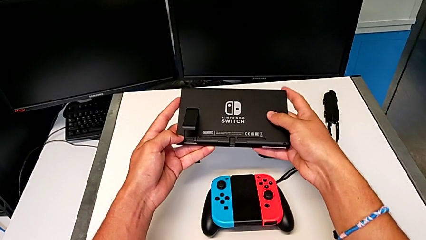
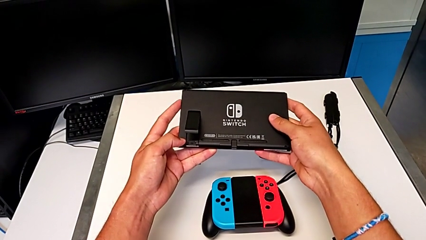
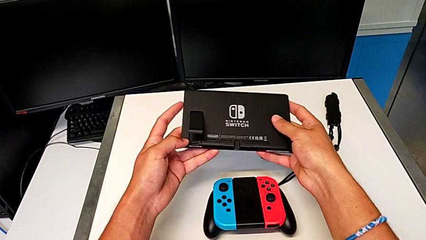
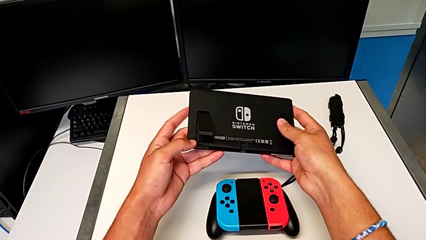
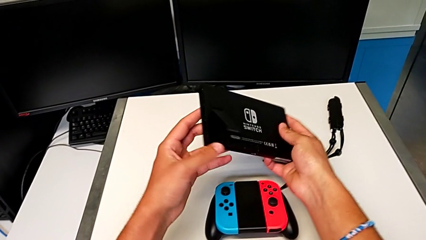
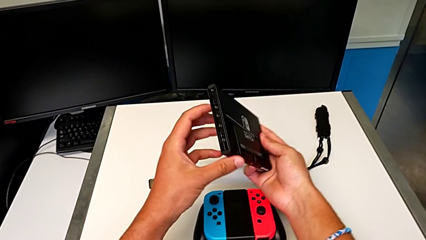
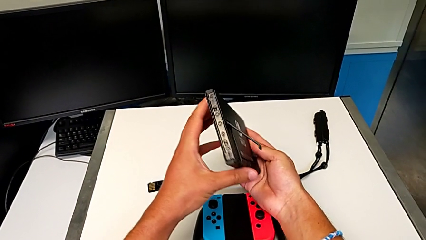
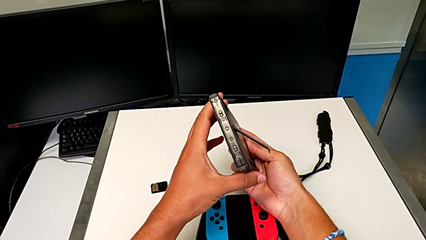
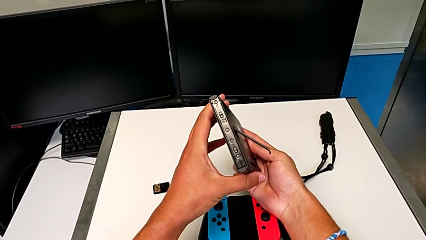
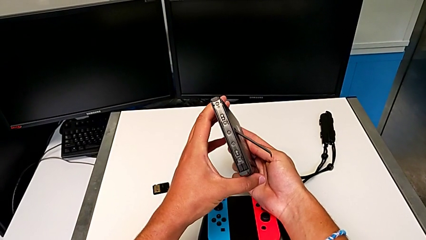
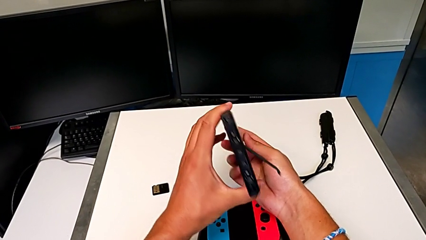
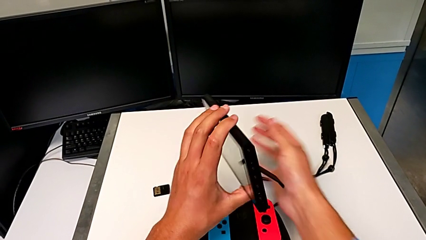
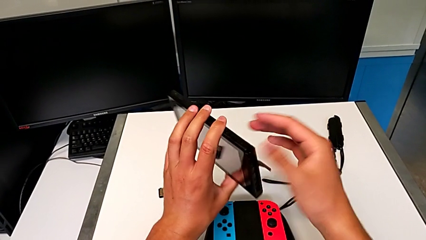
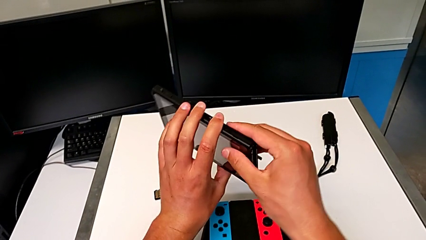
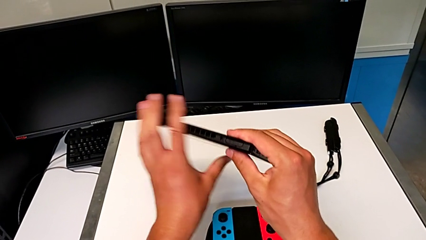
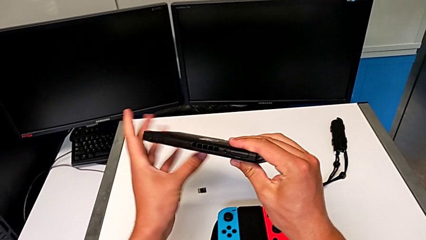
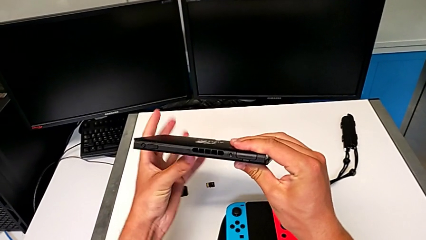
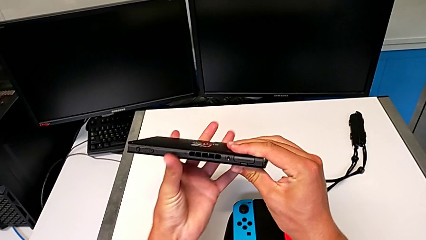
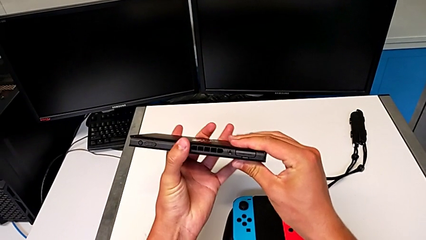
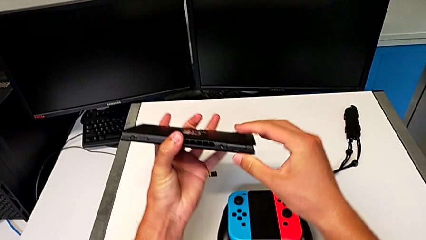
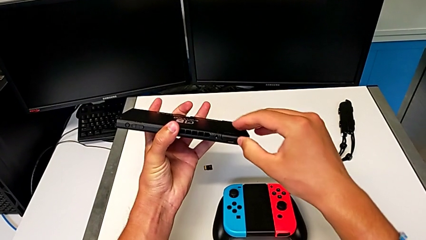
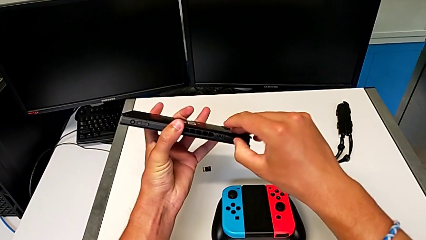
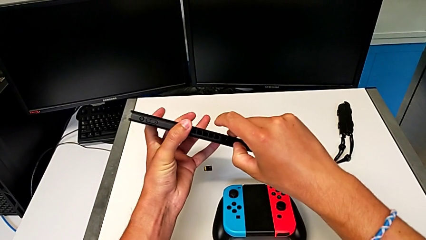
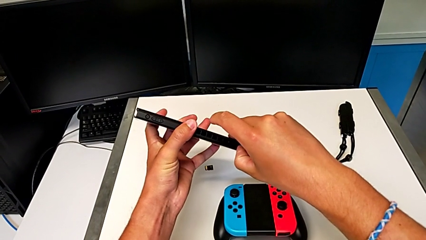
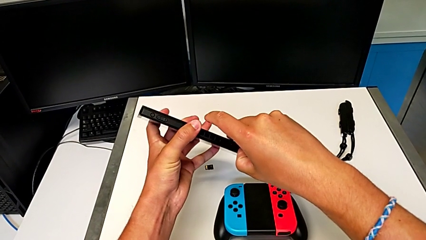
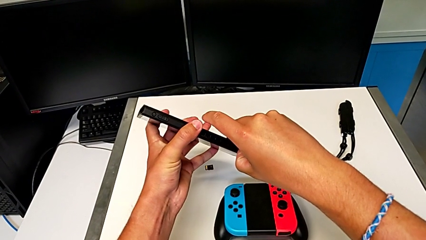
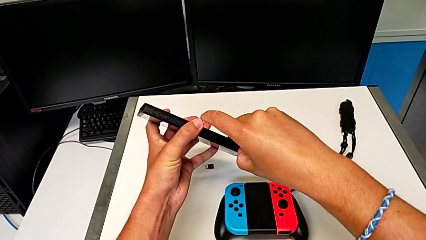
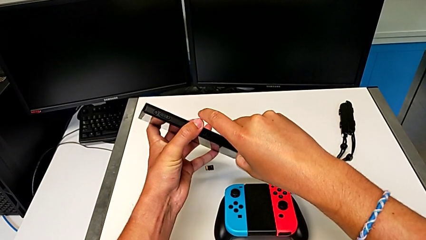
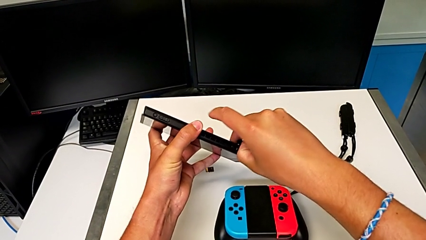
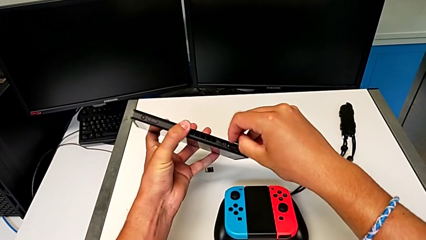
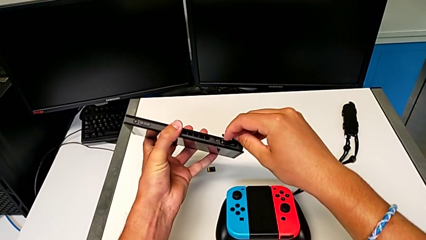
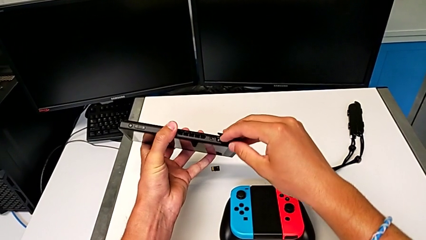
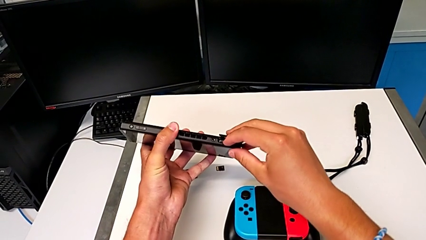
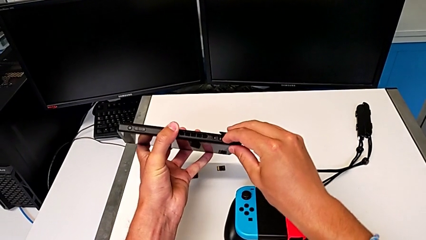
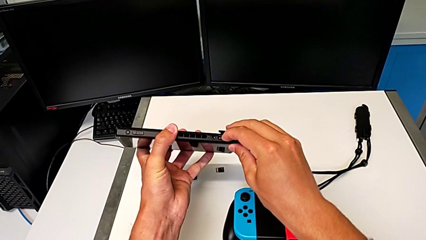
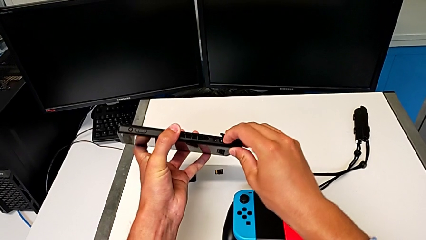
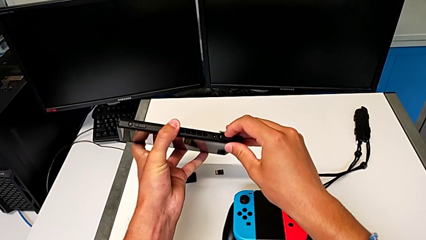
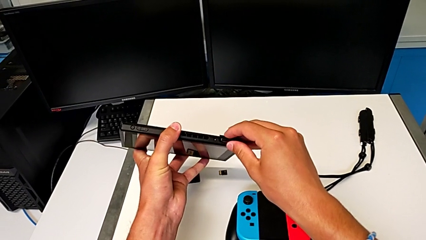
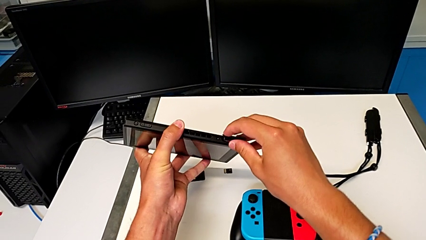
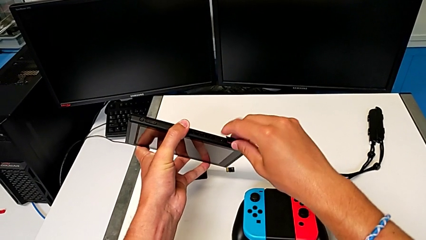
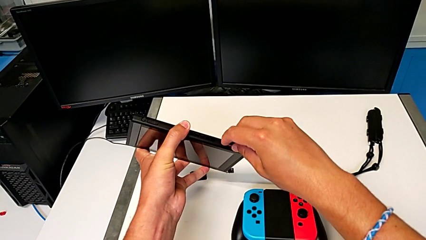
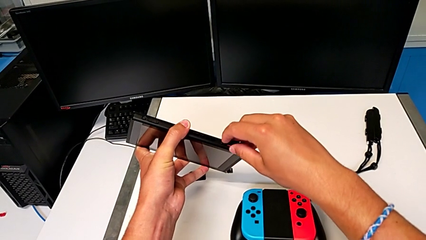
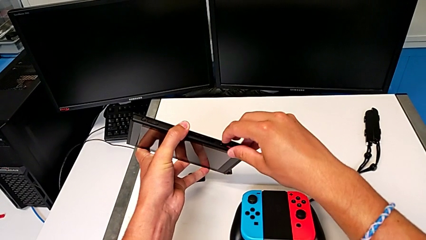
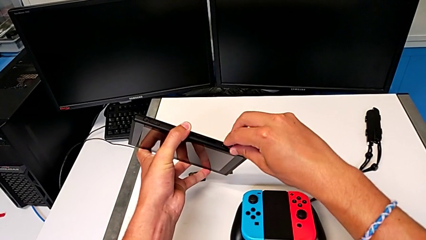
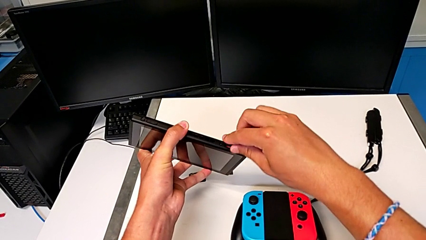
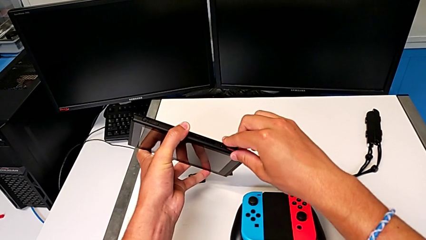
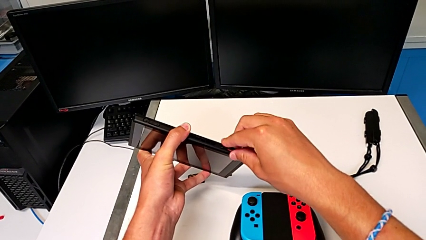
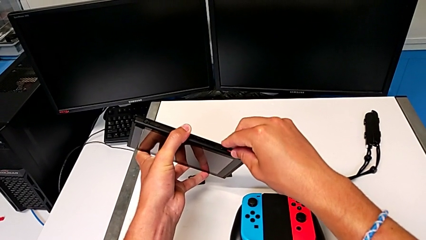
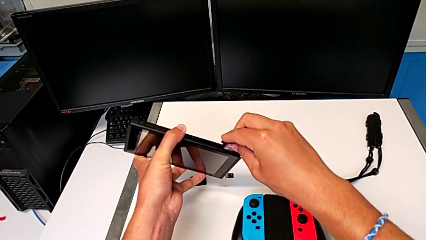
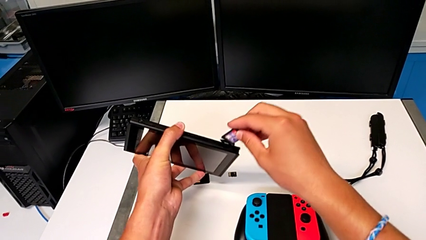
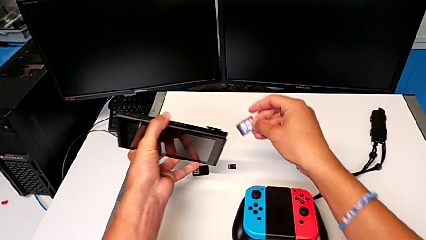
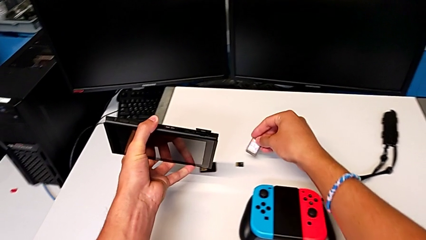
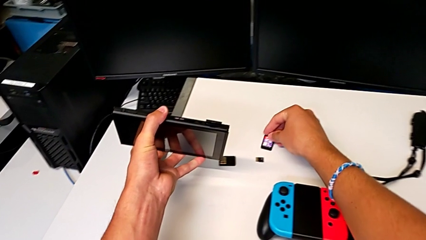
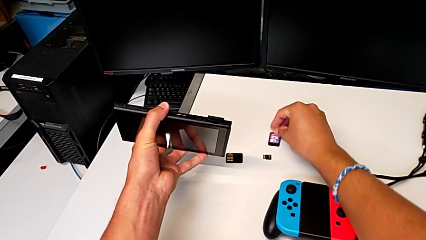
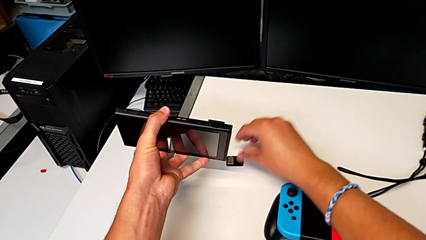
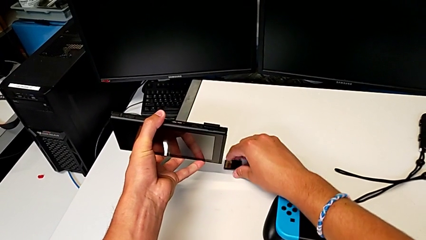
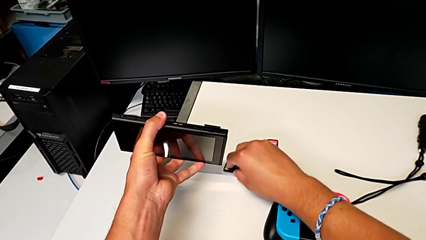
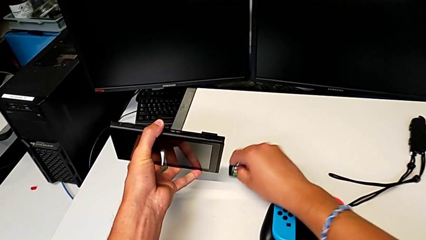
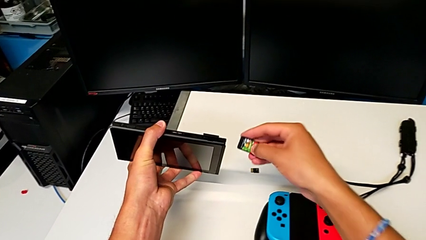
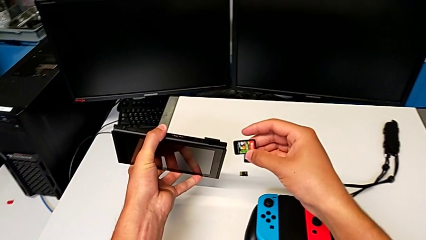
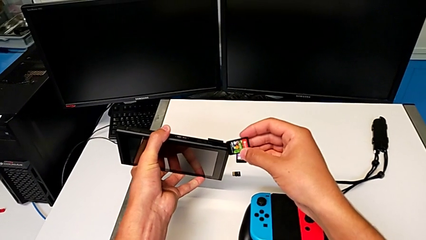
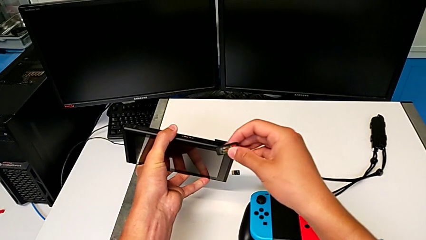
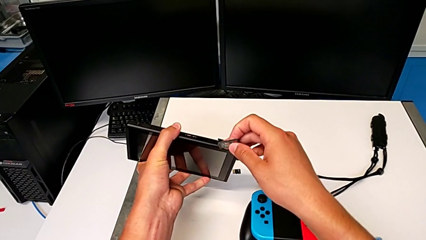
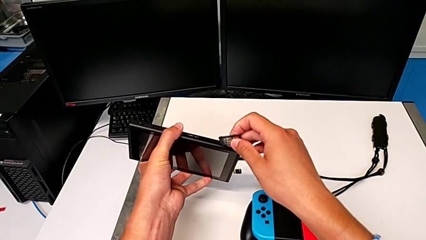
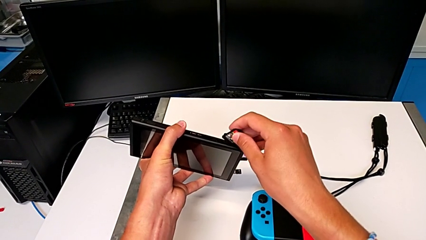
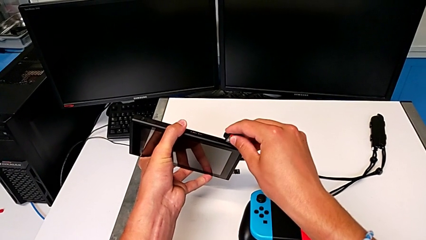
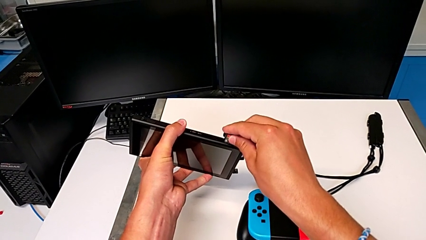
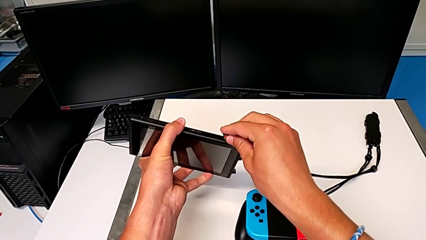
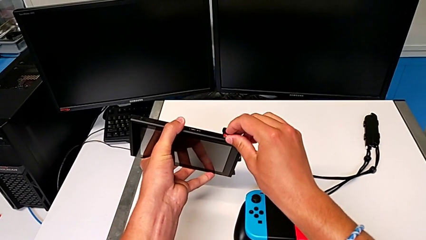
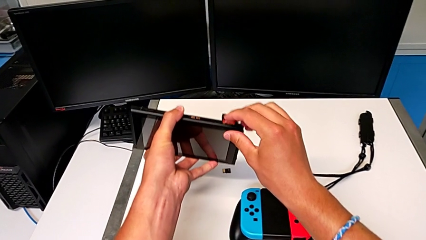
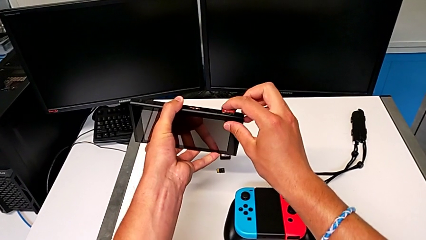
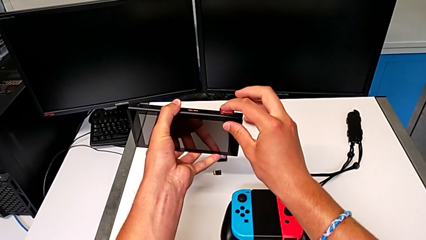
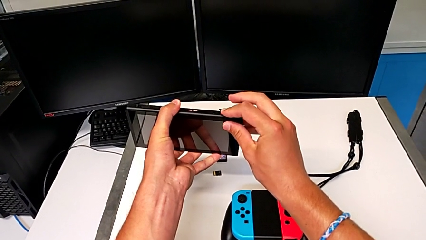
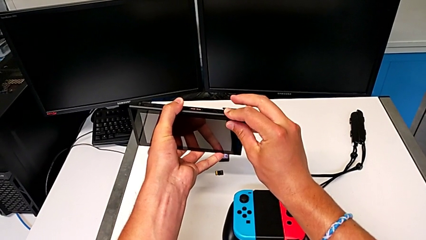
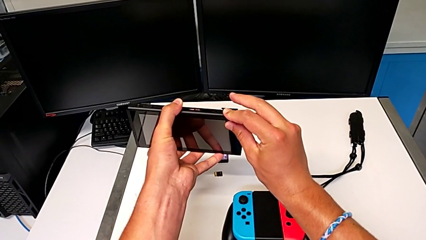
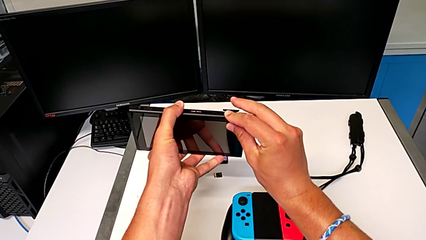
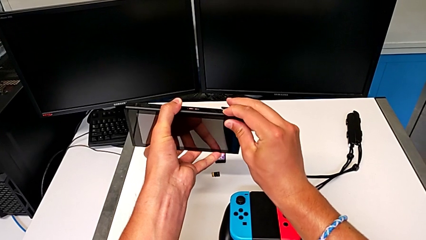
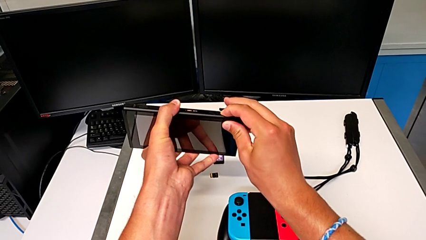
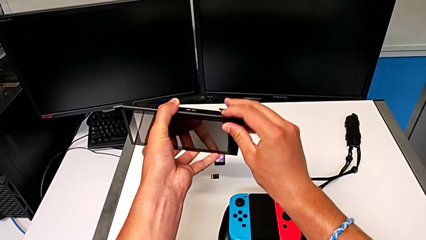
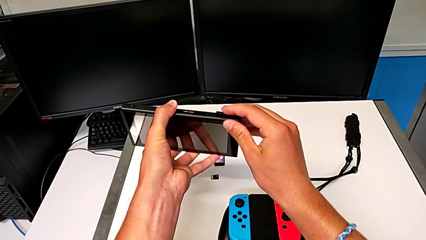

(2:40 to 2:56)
The camera wearer is exchanging the game card of the Nintendo Switch. They inspect the Nintendo Switch, rotate it, open the game slot, push the old game card, grab it, lift it and place it. They grab the new game card, lift it, insert it and close the game slot.
